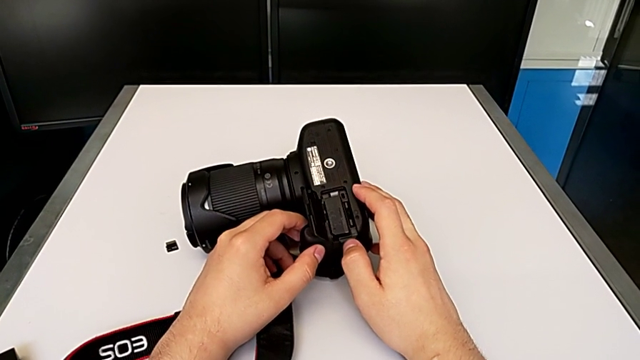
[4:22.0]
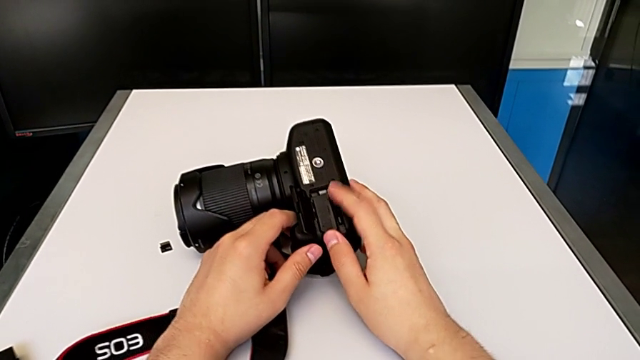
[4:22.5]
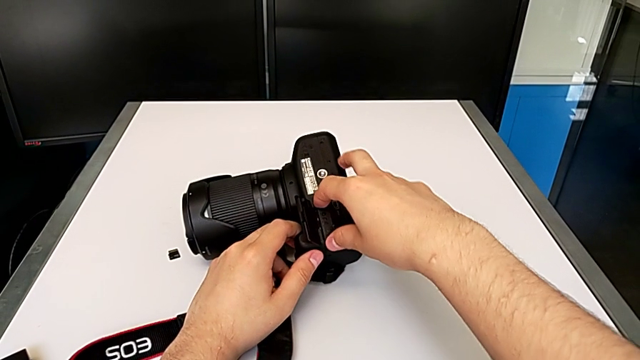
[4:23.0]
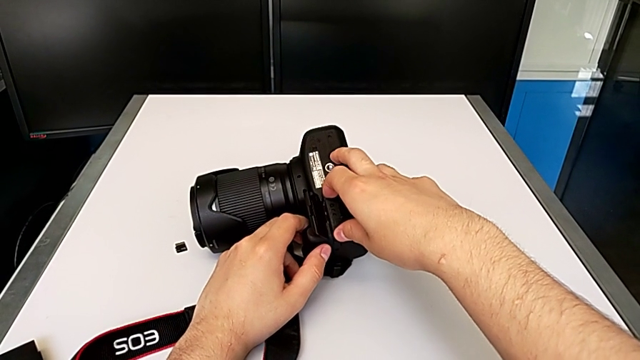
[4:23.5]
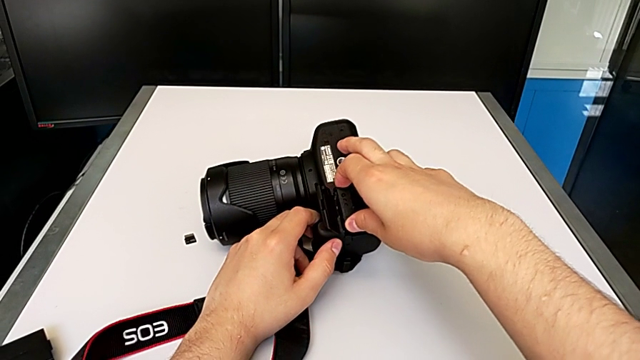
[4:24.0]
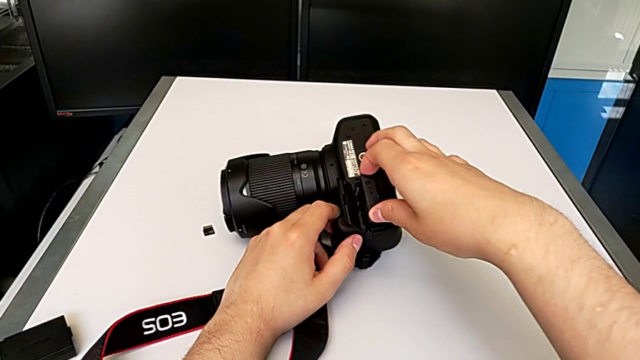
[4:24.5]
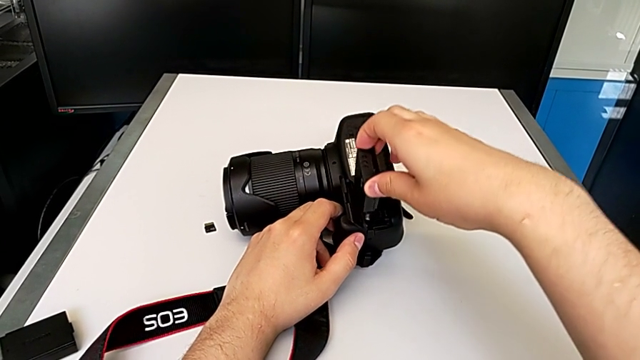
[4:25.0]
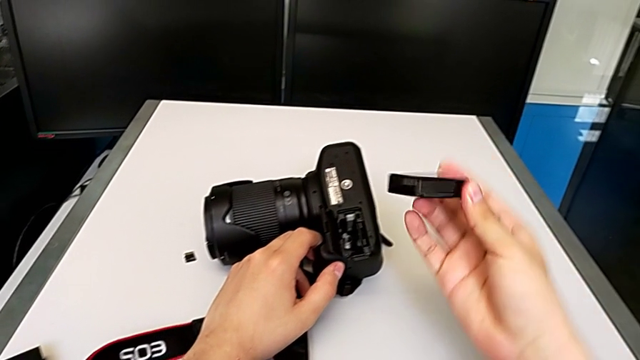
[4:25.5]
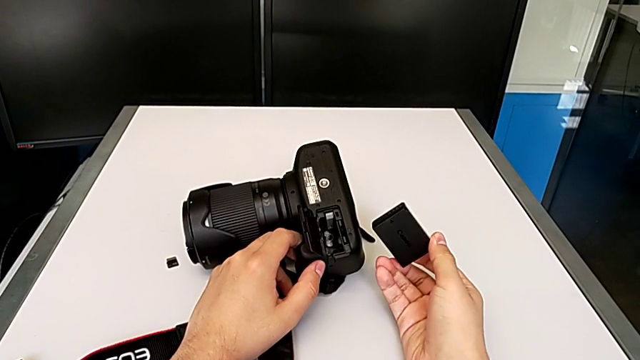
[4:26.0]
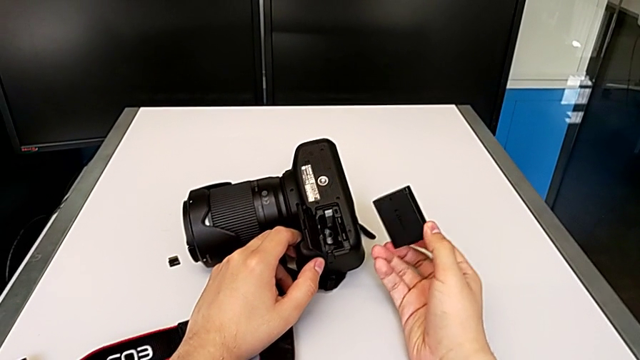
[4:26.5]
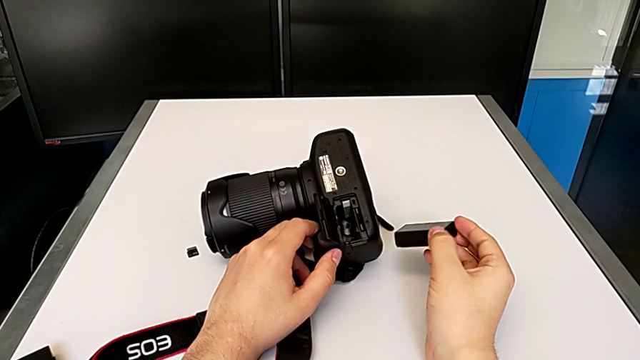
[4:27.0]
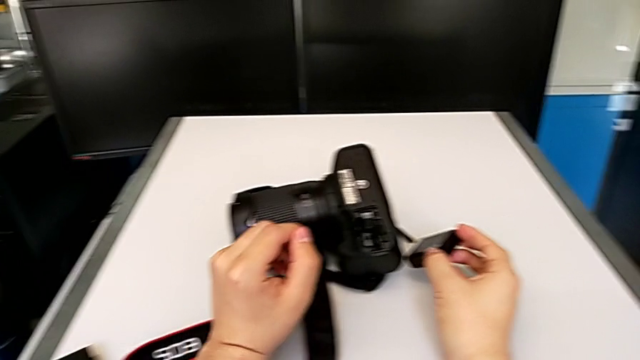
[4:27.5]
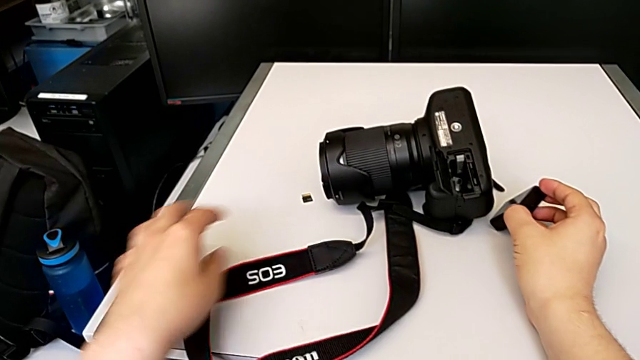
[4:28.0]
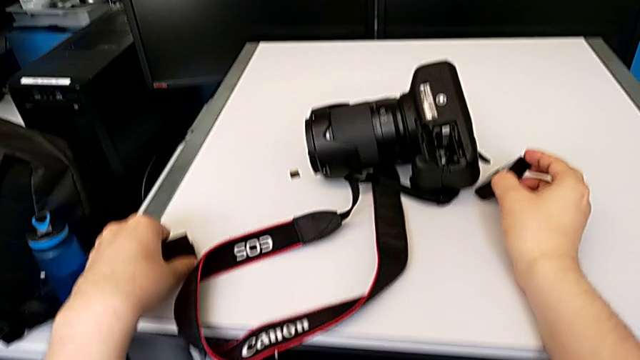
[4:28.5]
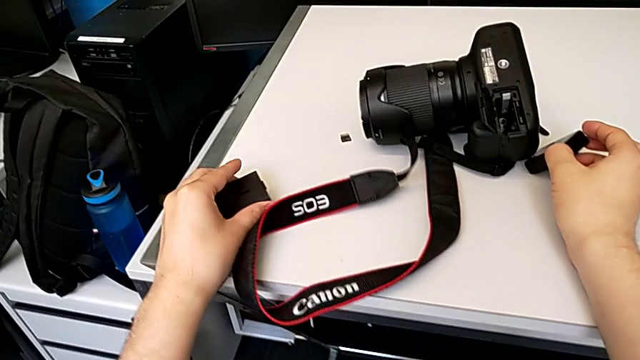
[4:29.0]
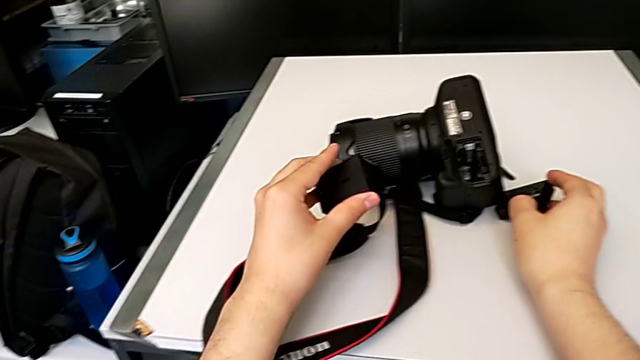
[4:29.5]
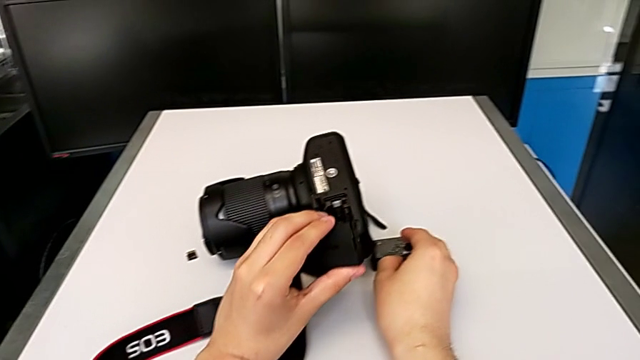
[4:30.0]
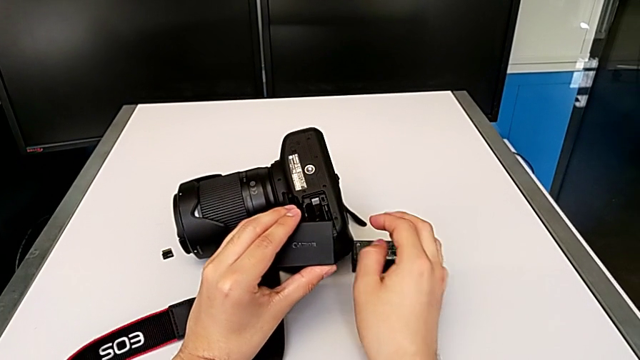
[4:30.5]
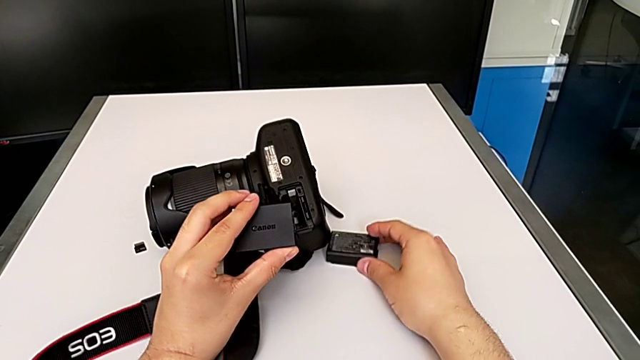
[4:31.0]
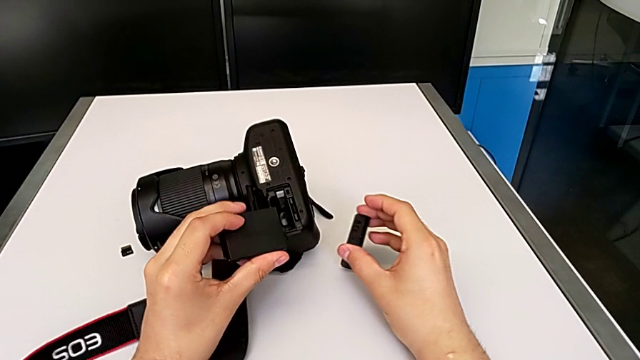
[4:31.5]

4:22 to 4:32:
The camera wearer is exchanging the battery of their DSLR camera. They withdraw the old battery, place it with the right hand, grab the new battery with the left hand, lift it with the left hand and lift the battery with the right hand.

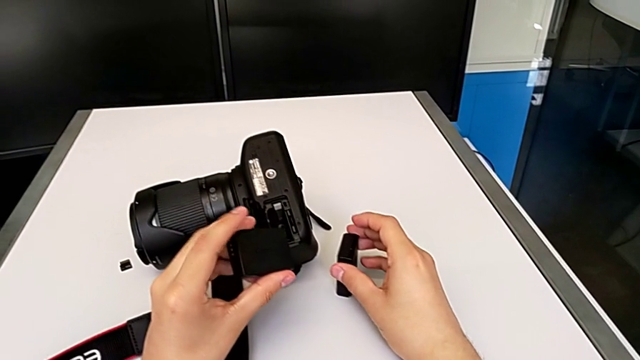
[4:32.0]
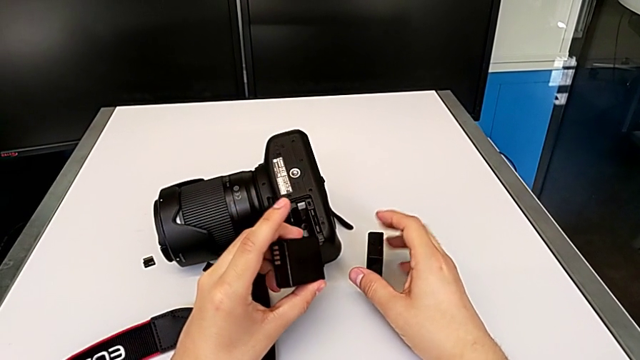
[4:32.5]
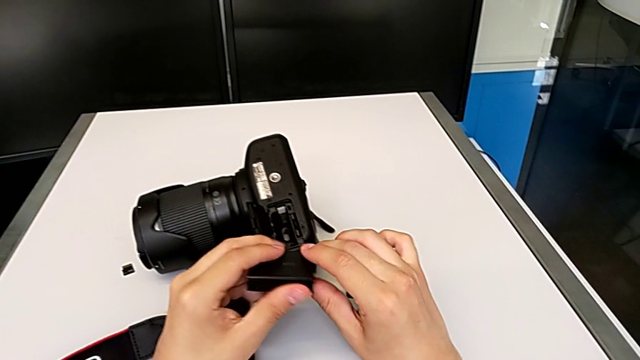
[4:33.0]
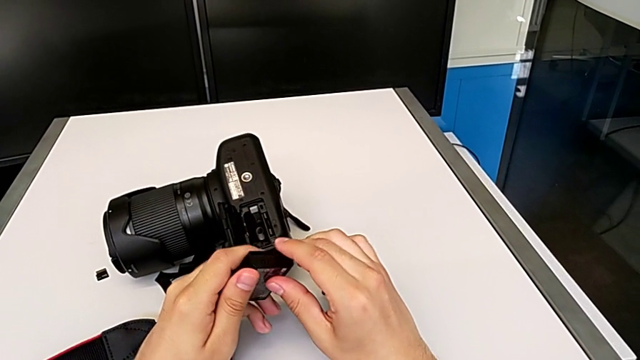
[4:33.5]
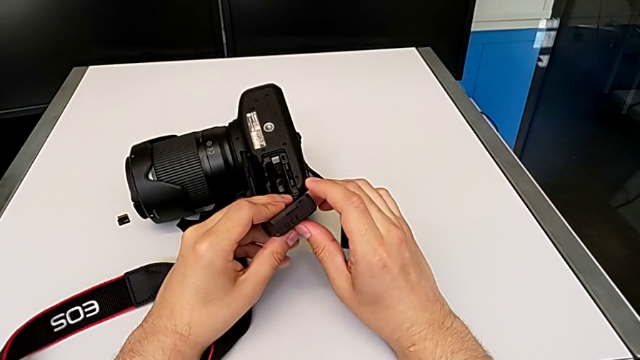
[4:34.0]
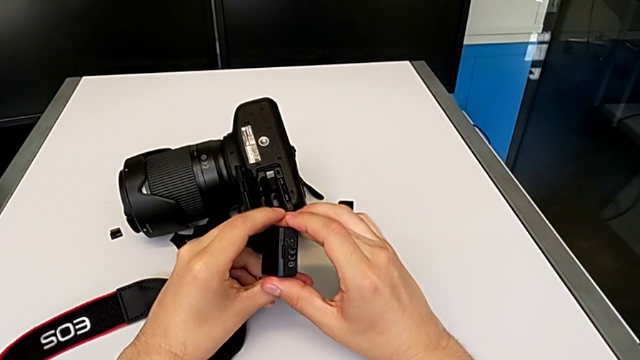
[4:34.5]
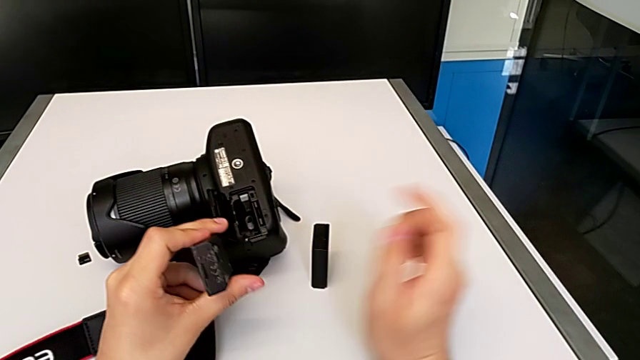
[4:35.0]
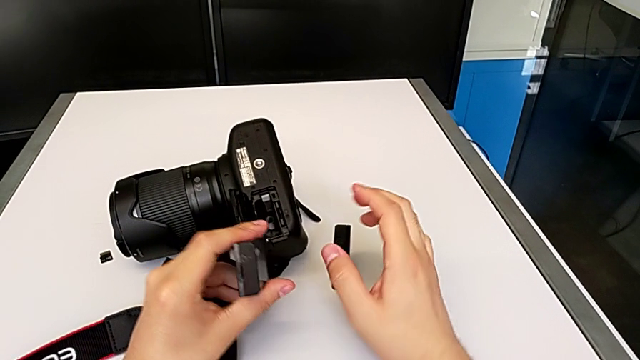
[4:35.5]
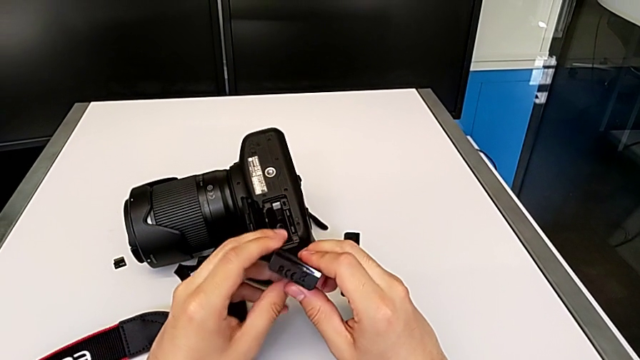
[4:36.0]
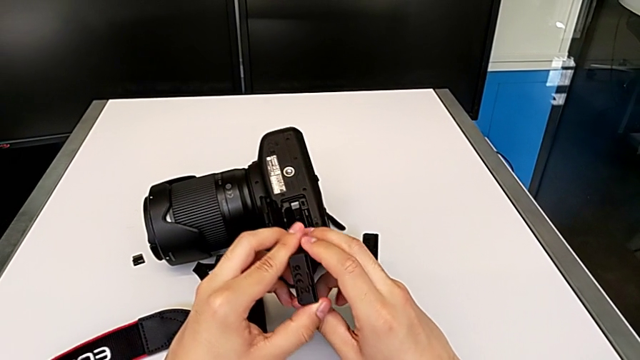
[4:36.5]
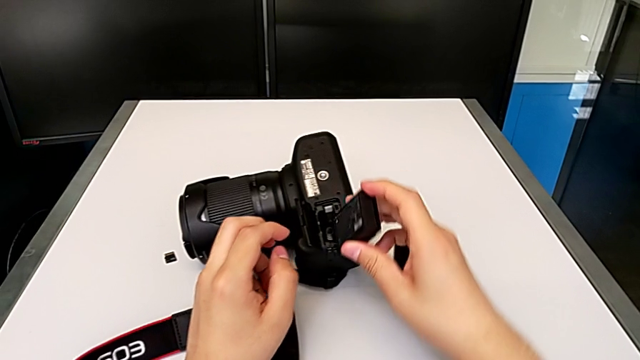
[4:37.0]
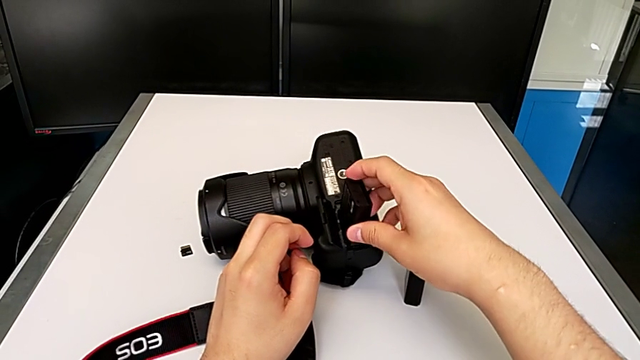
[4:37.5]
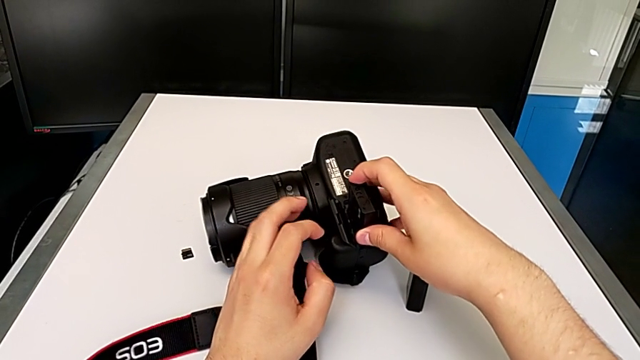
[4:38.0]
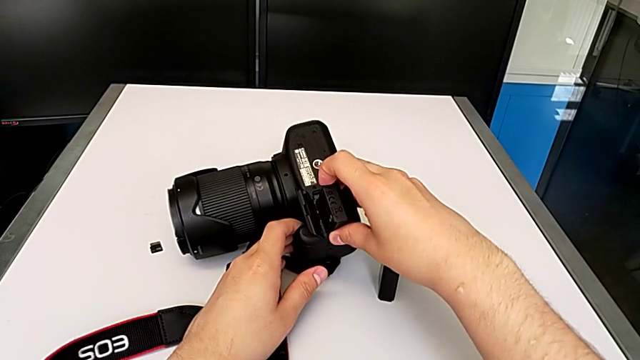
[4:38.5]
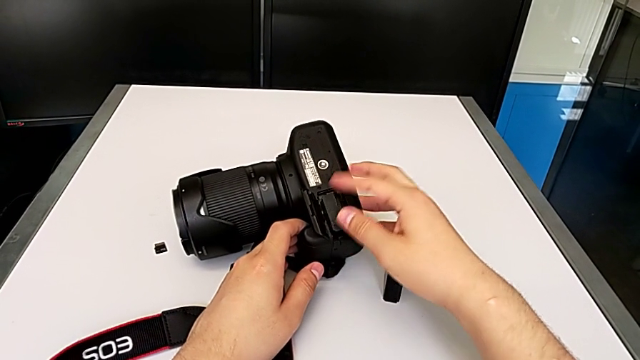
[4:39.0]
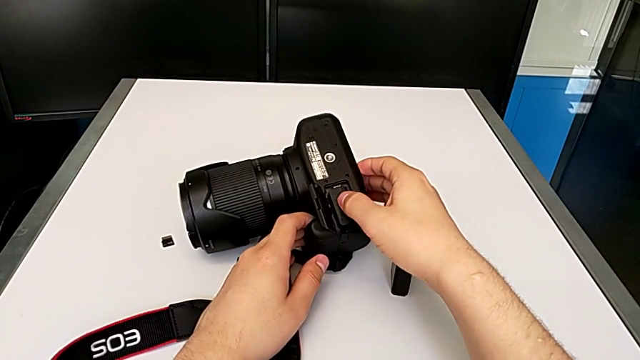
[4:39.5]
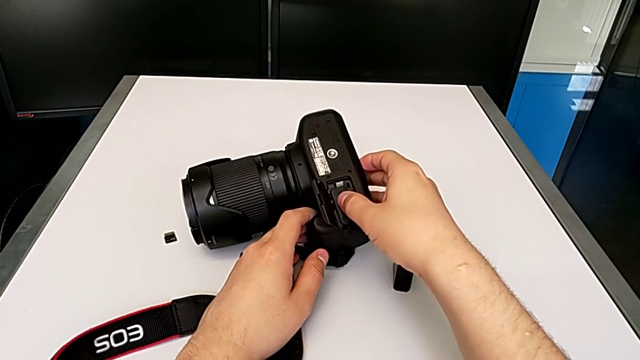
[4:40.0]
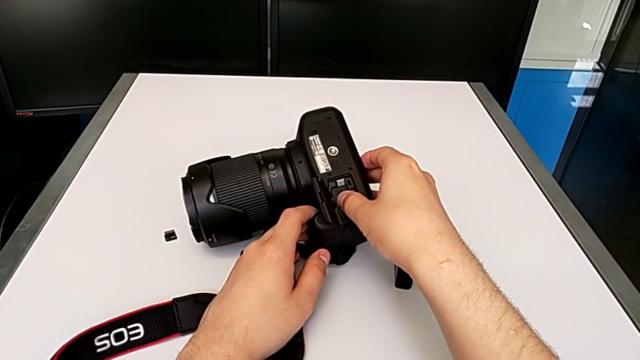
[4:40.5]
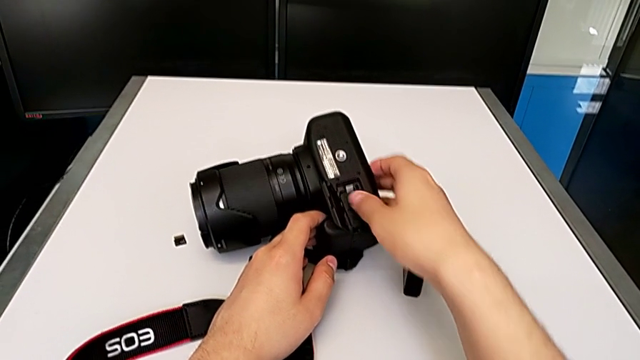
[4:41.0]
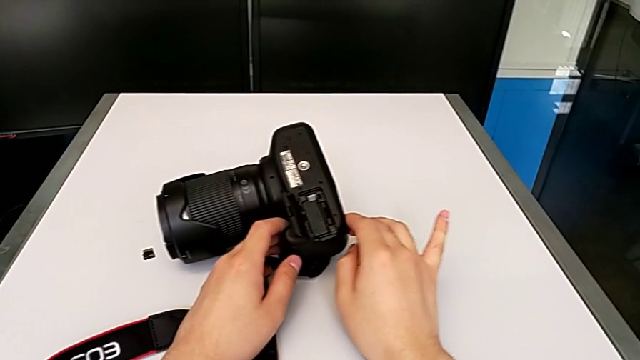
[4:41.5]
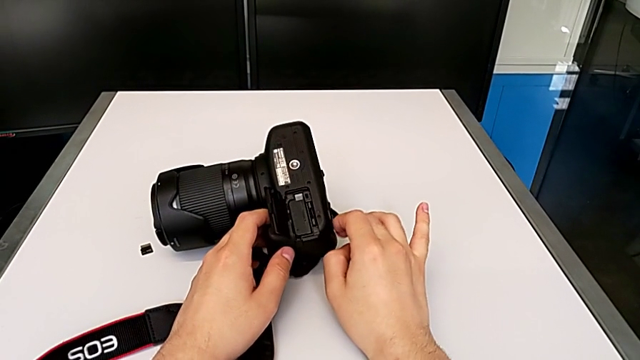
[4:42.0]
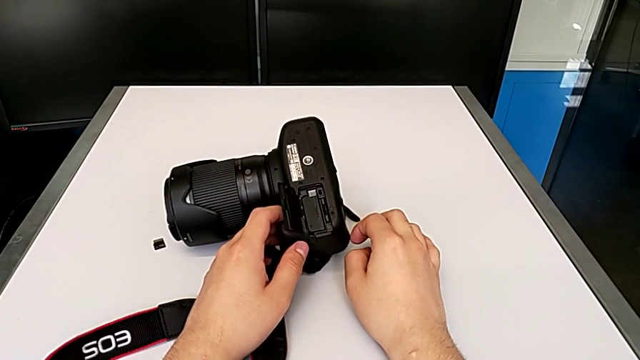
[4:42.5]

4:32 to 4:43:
The camera wearer is exchanging the battery of their DSLR camera. They rotate the new battery, place it, push it and begin to close the battery door.
